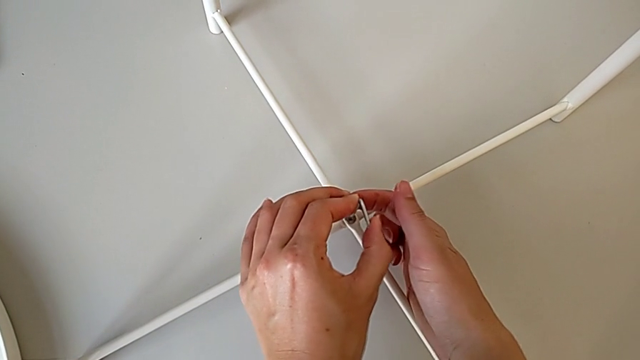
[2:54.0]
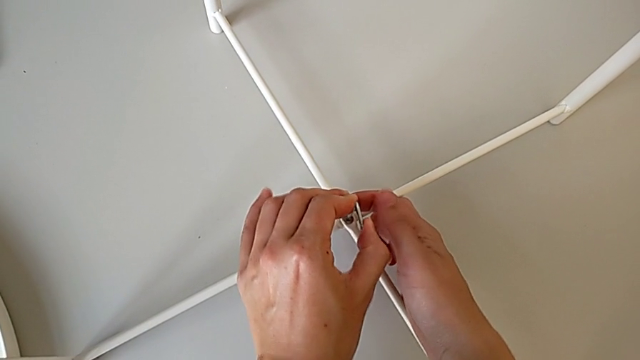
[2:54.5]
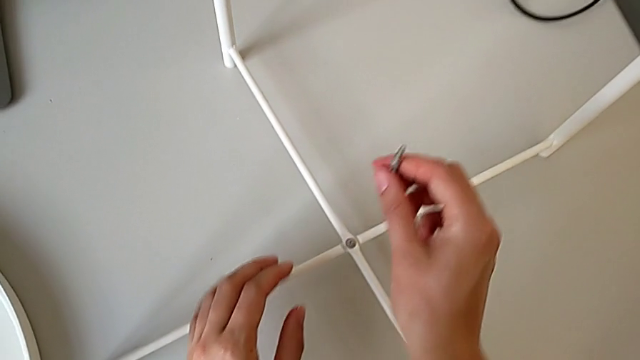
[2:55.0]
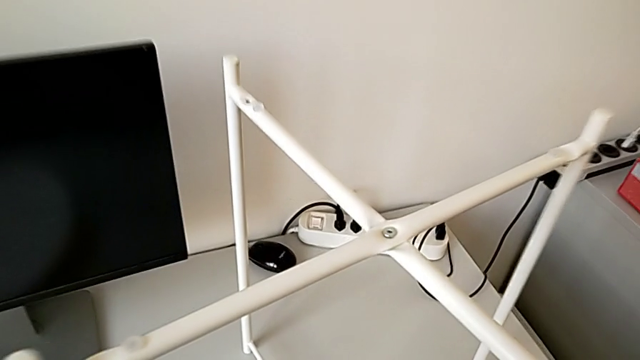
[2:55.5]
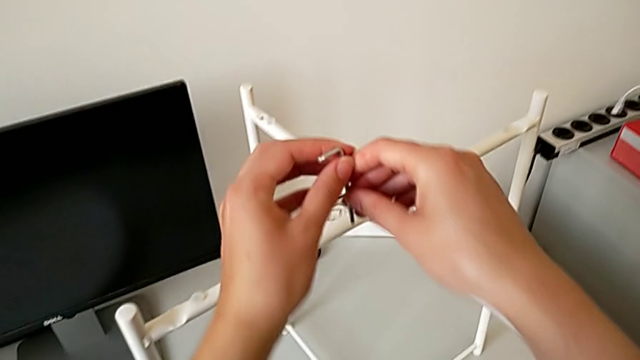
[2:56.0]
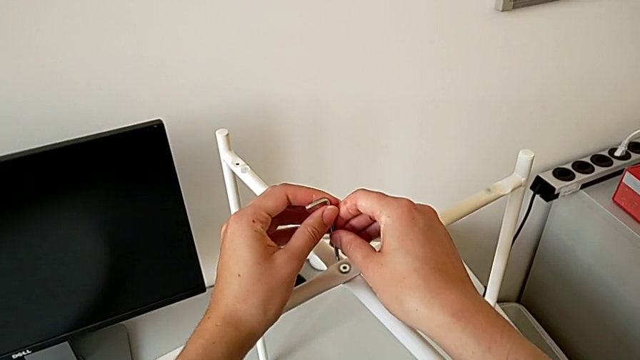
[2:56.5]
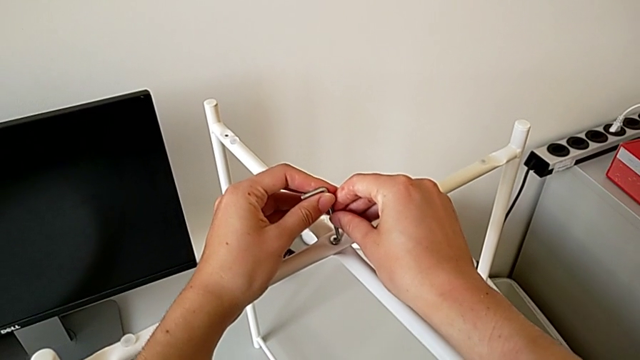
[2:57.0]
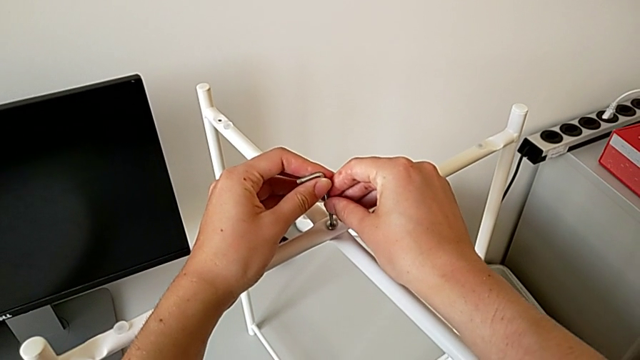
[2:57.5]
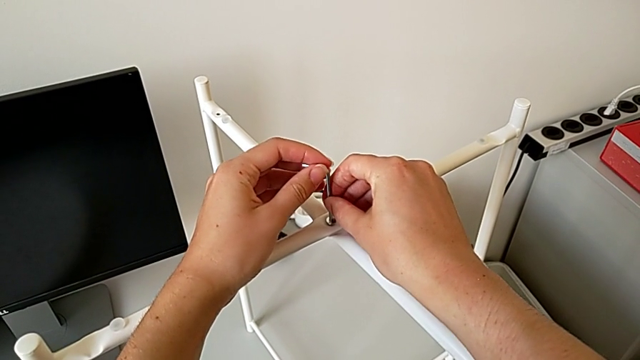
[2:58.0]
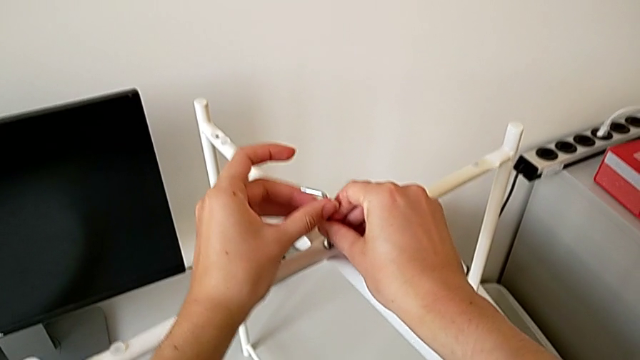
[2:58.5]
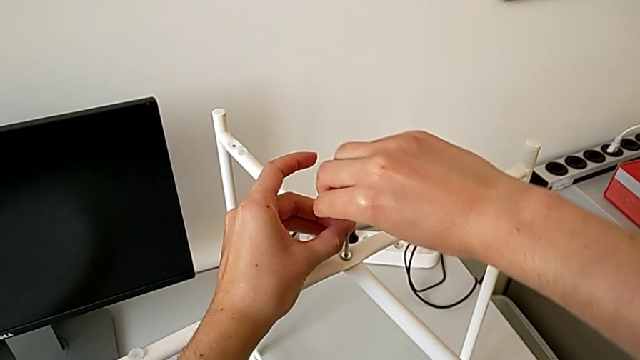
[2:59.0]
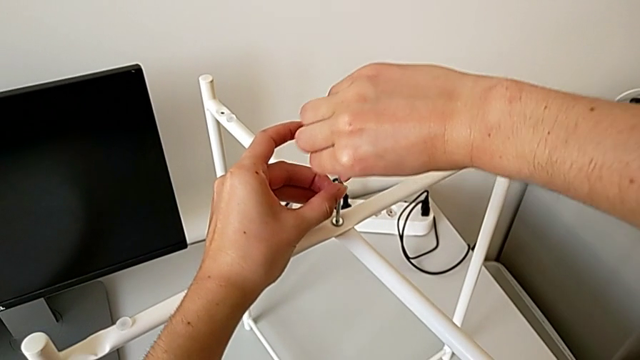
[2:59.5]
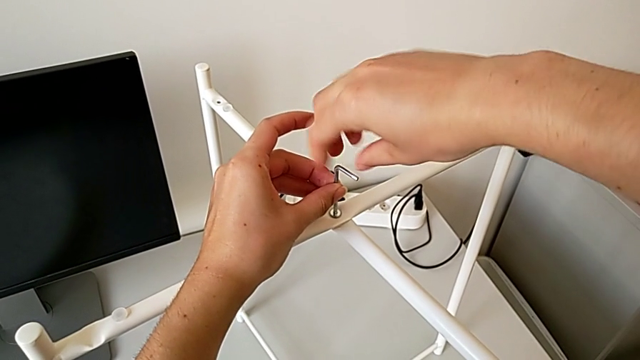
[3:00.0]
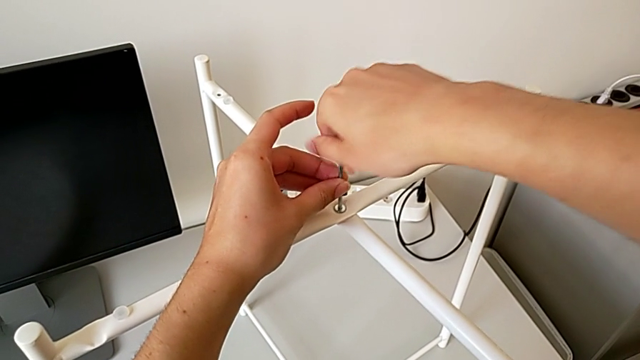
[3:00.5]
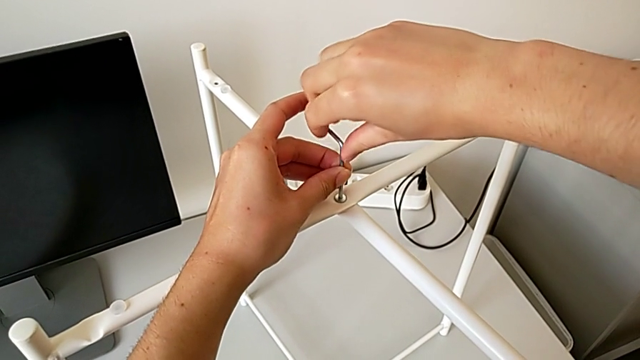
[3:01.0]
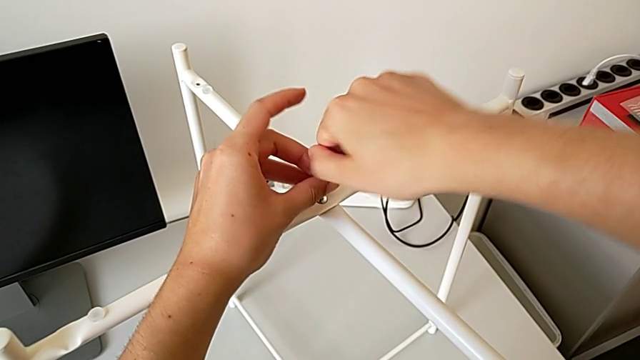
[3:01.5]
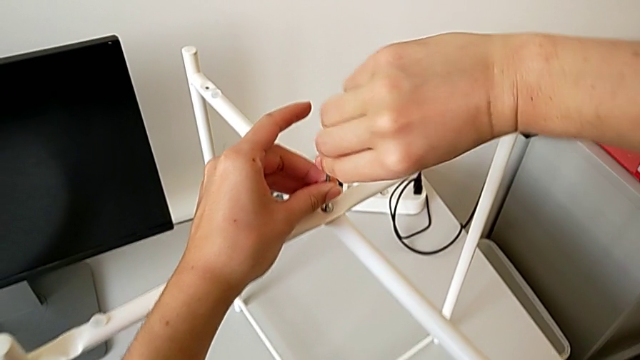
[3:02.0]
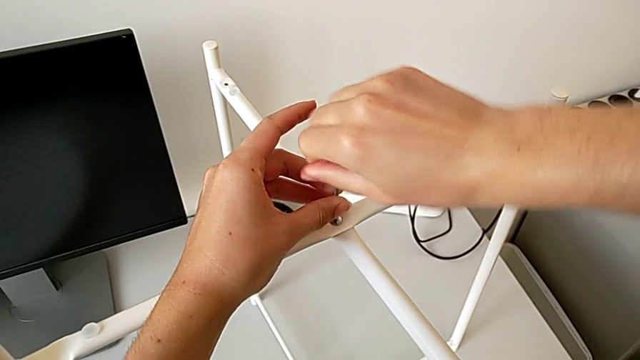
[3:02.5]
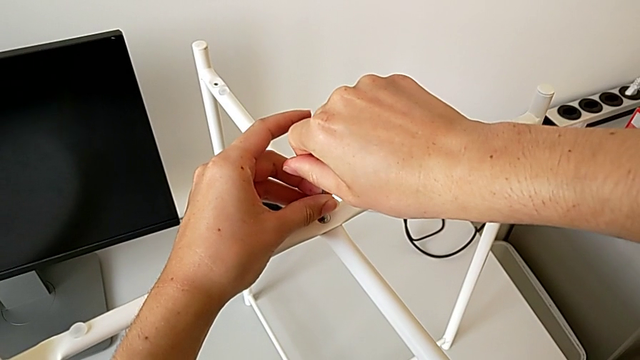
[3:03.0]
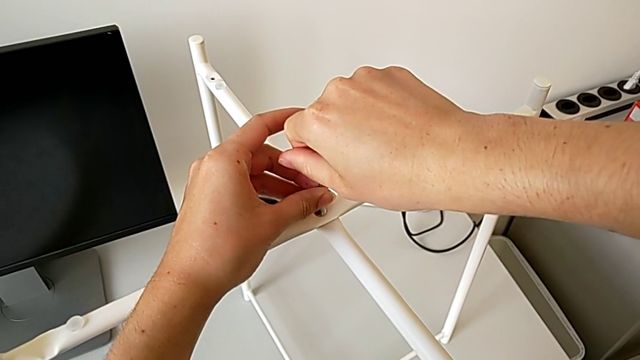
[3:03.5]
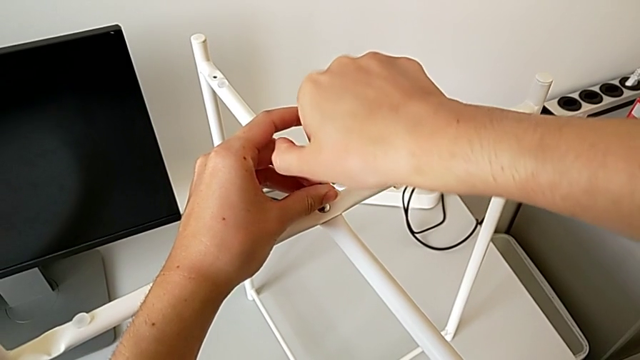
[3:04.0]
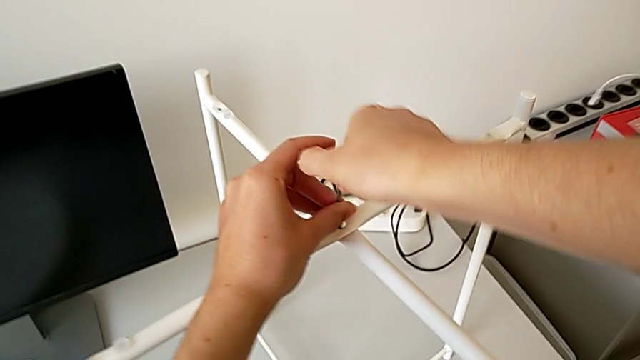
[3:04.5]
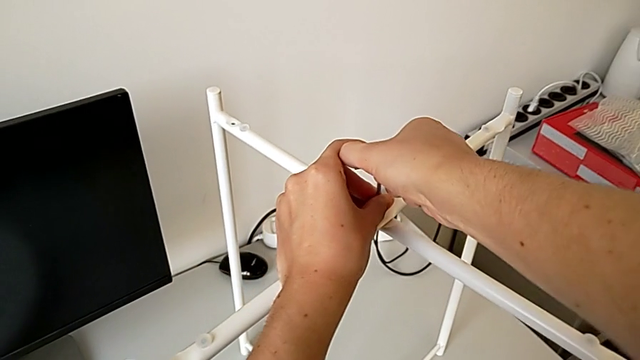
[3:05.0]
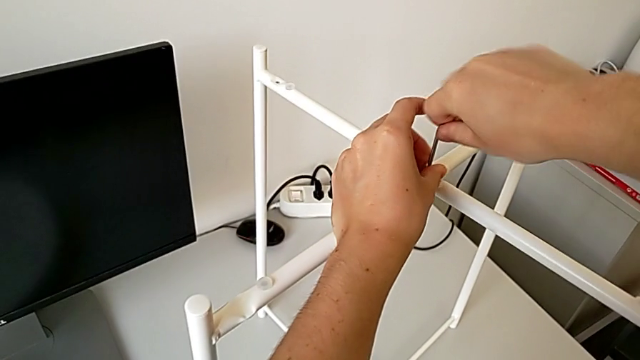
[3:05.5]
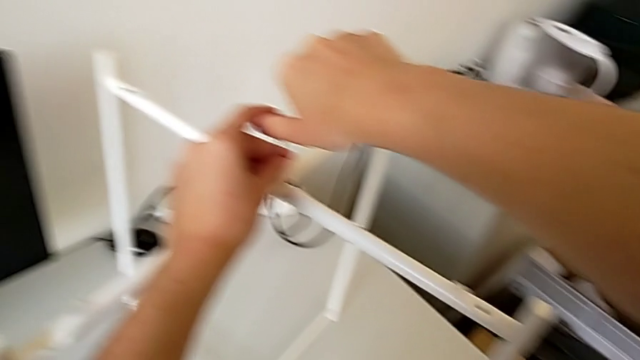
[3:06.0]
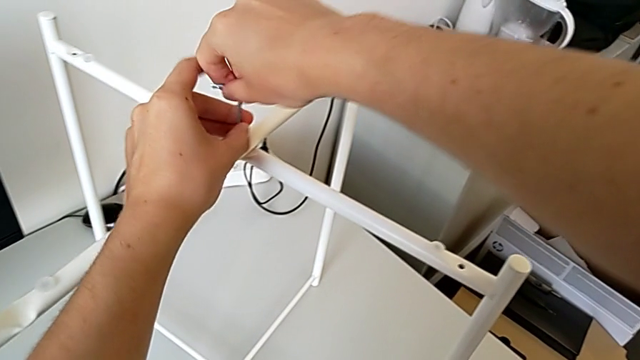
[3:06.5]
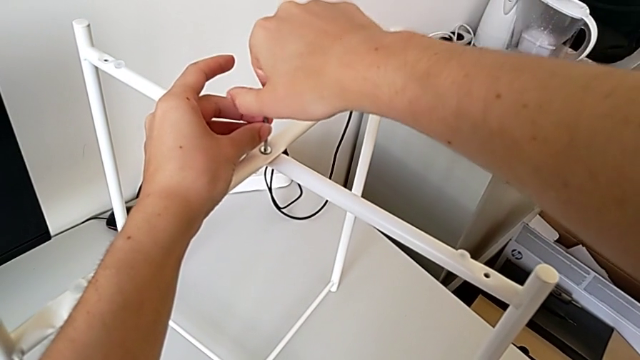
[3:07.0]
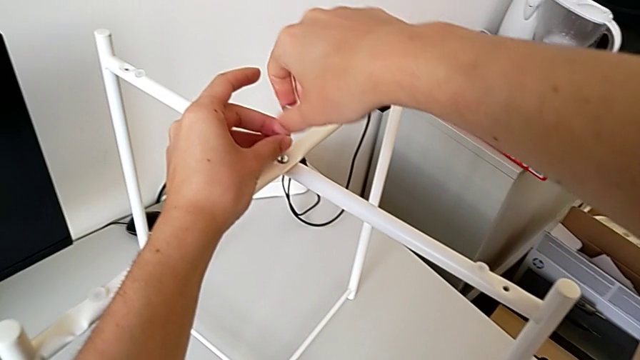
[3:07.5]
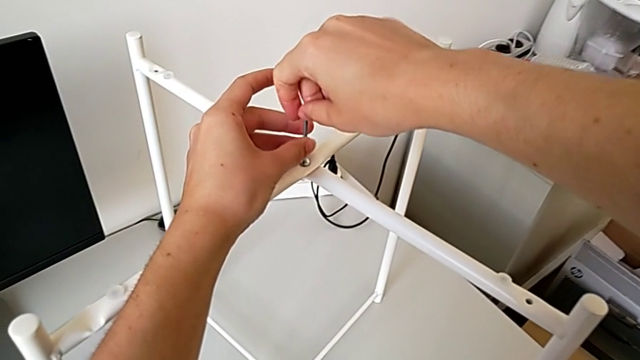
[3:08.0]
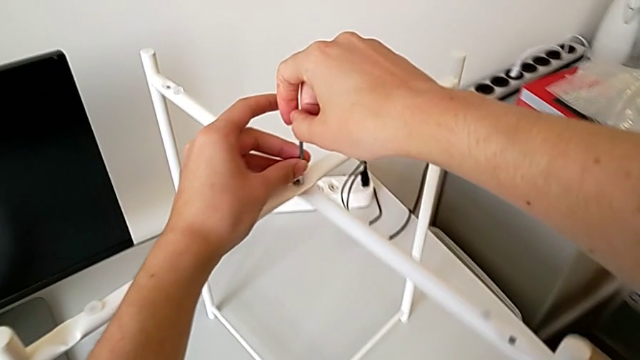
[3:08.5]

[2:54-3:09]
The camera wearer is assembling the bottom screw of the legs. They withdraw the Allen wrench, insert it, wrongly screw the top hex socket head, unscrew the hex socket head and withdraw the Allen wrench.

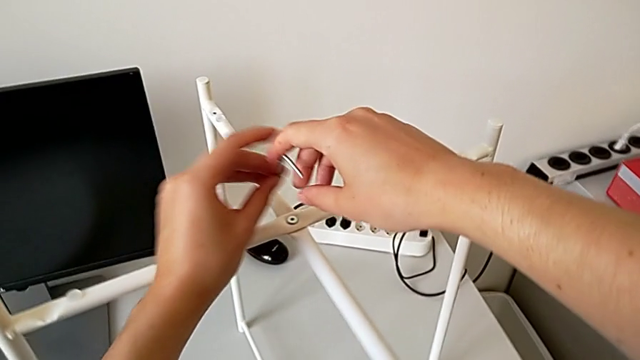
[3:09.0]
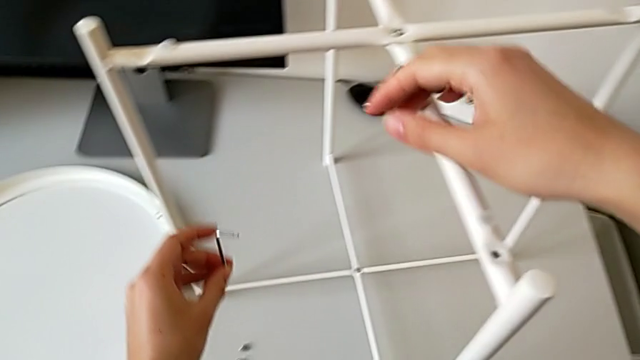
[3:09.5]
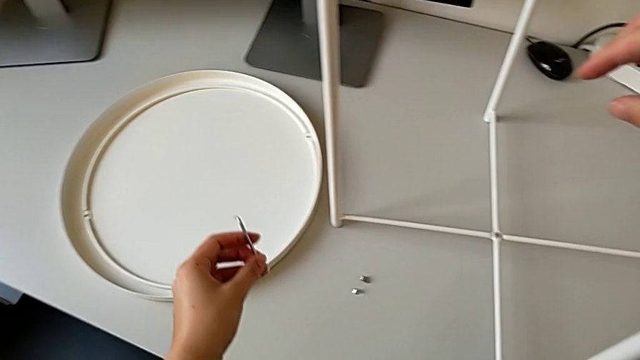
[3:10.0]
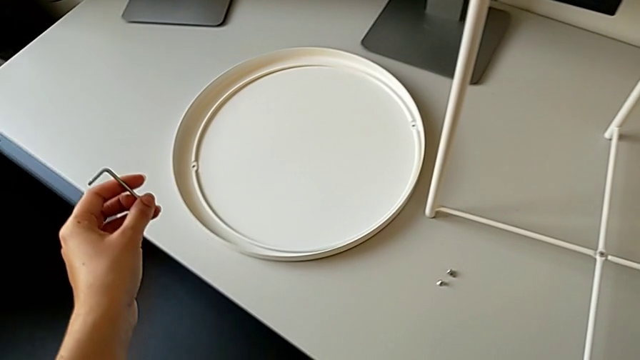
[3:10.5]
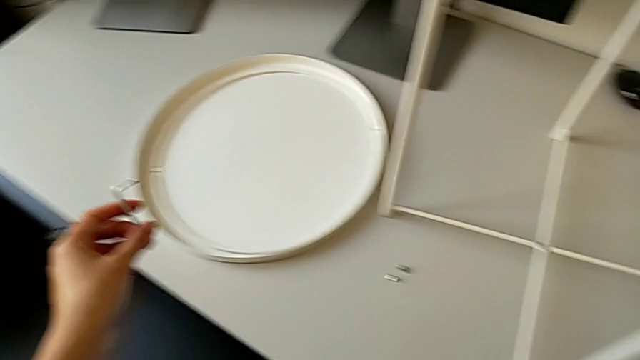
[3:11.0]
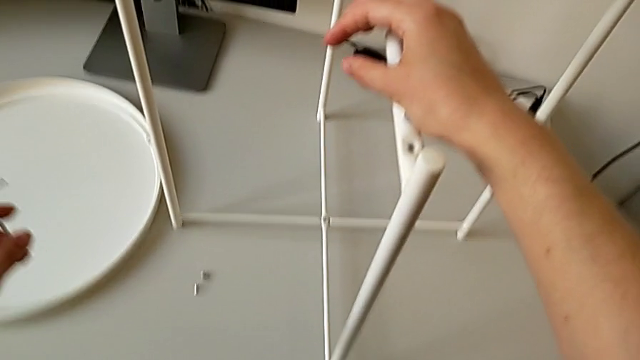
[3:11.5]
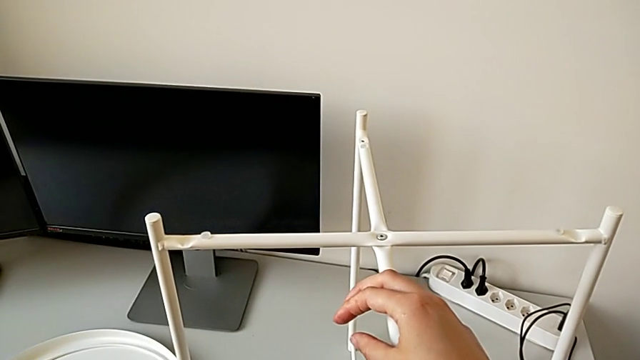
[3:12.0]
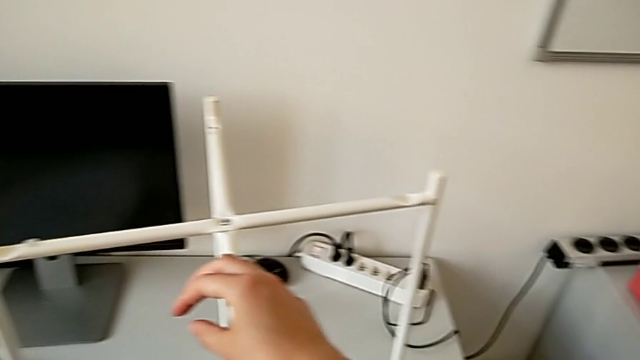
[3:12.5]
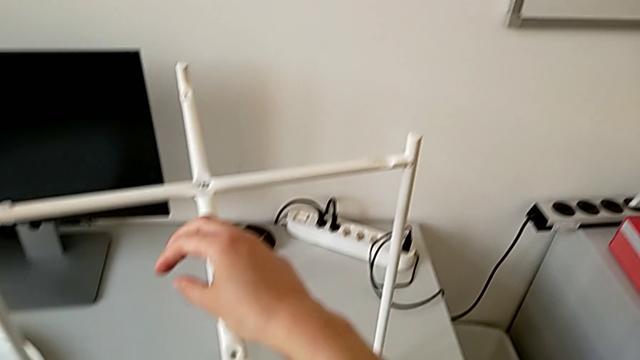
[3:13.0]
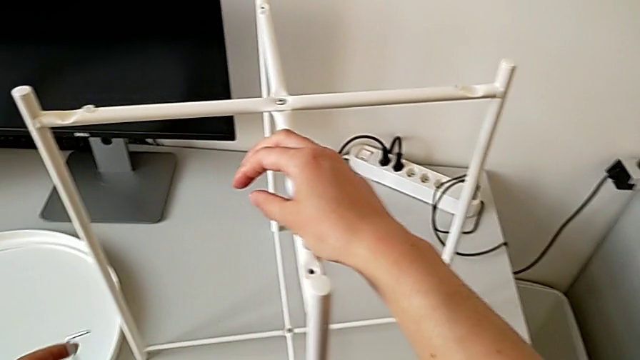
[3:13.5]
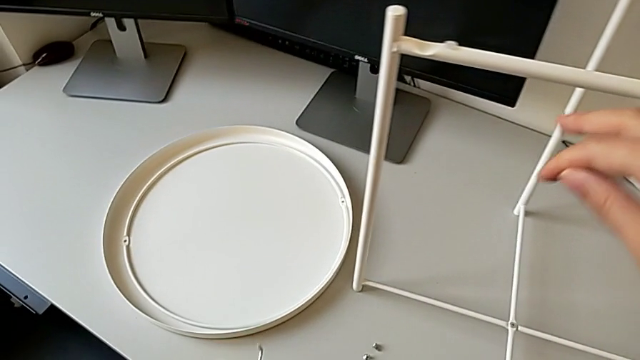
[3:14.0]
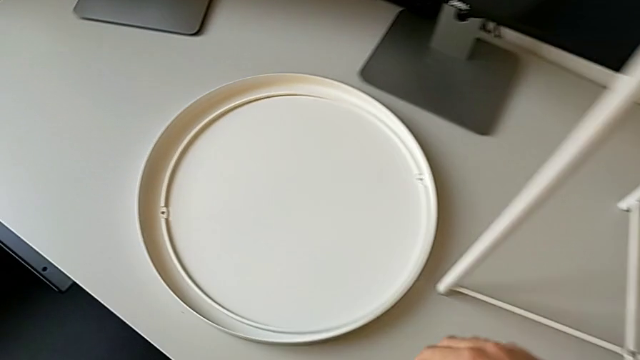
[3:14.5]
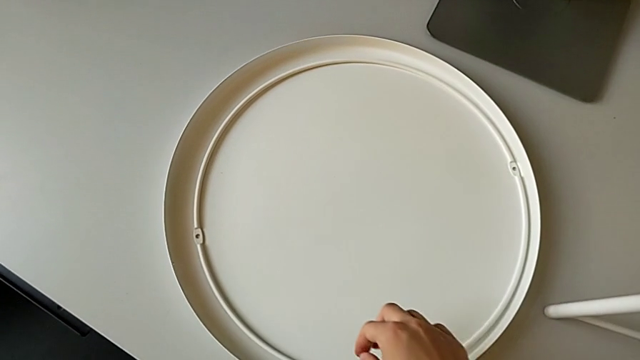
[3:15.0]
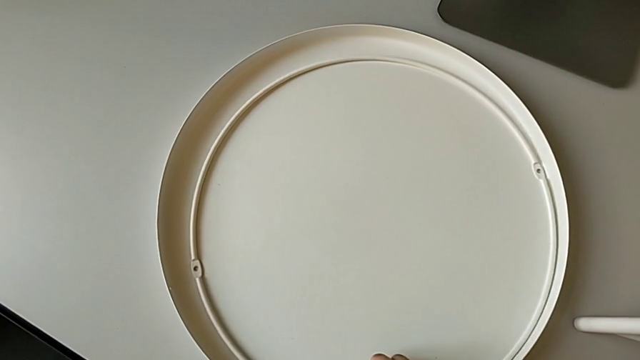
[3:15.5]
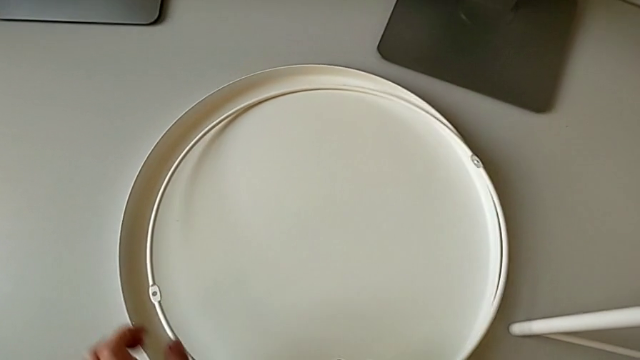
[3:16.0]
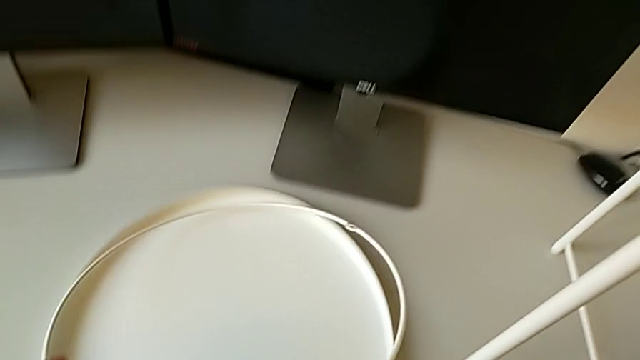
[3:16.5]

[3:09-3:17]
The camera wearer is assembling the tray. They rotate the Allen wrench, place it and grab the circle.
